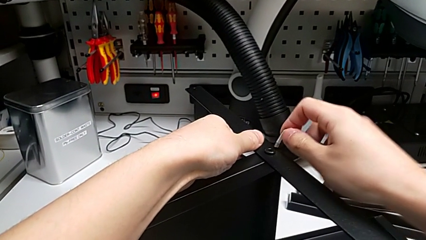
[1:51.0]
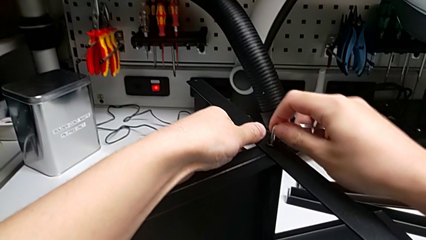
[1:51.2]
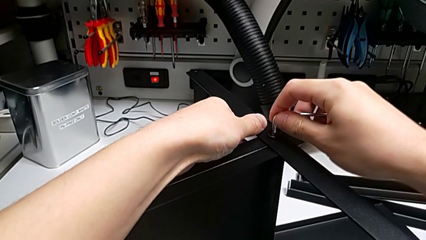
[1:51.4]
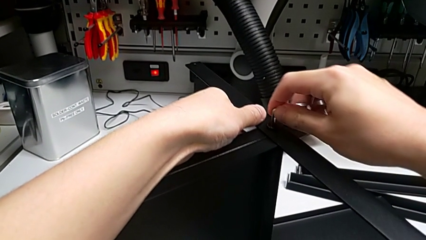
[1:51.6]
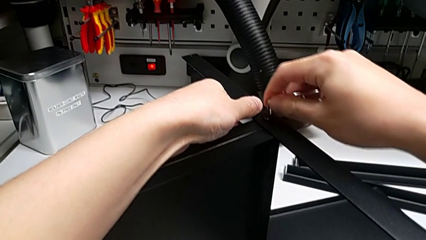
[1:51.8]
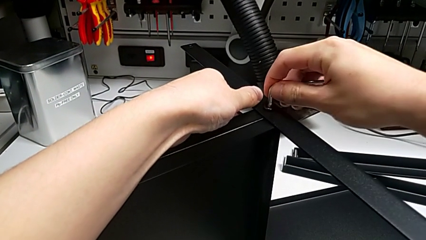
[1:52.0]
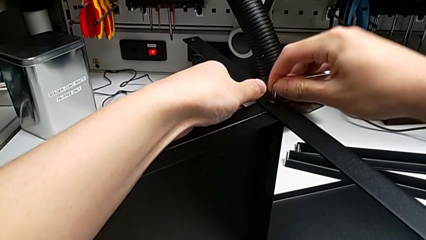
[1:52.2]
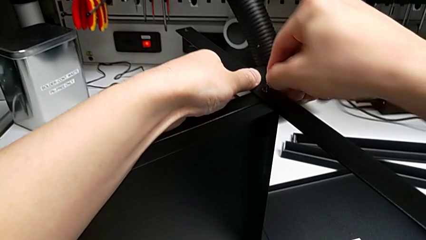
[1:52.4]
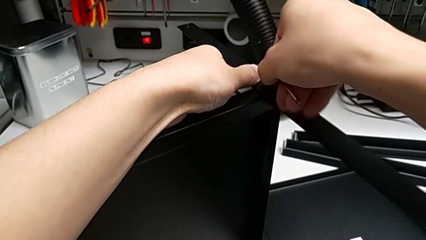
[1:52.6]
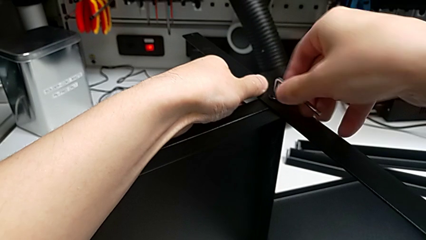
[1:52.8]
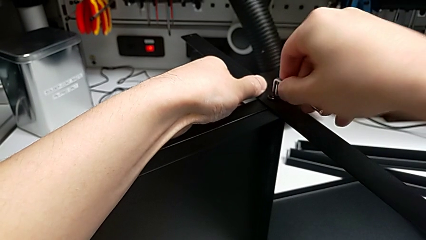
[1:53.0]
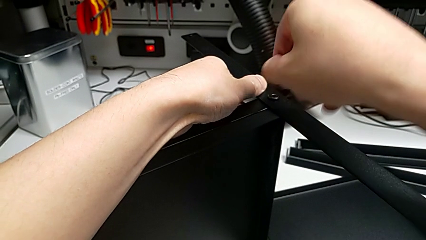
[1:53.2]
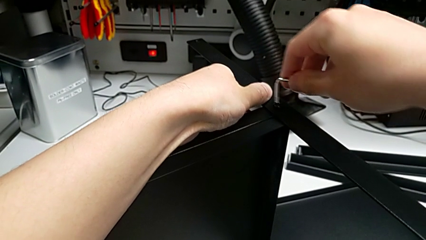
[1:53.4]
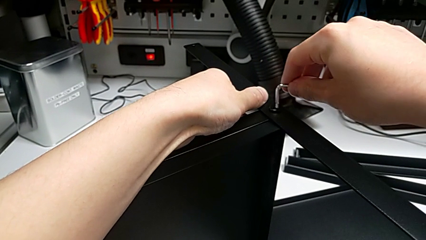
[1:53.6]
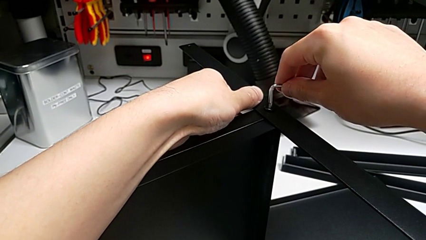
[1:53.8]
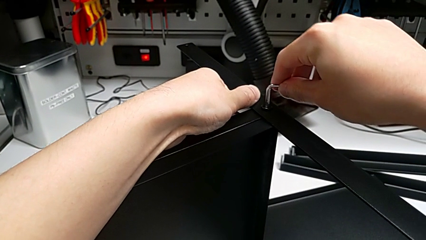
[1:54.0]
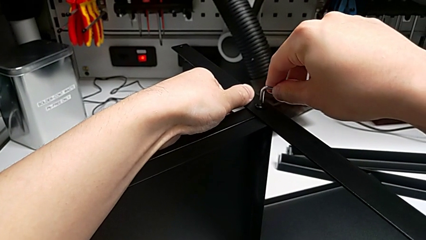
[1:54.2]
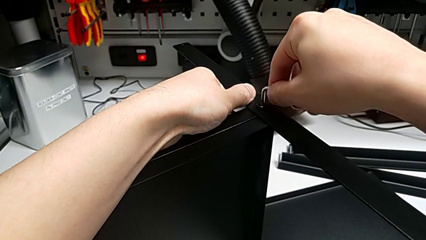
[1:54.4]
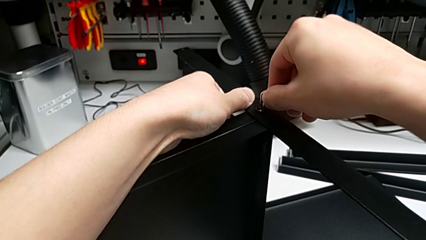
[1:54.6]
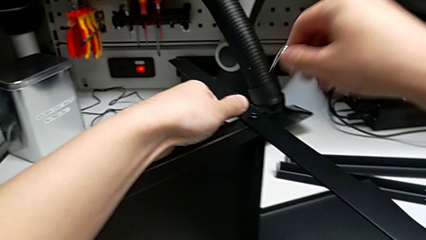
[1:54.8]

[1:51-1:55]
The camera wearer is screwing the first leg into place. They insert the Allen wrench, screw the first hex socket head and place the Allen wrench.

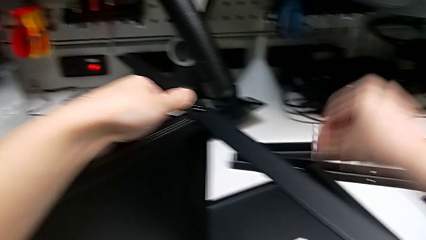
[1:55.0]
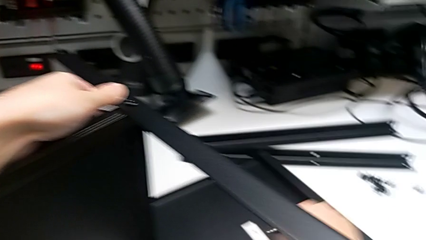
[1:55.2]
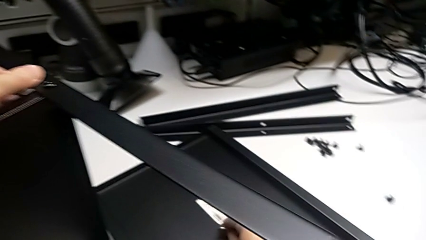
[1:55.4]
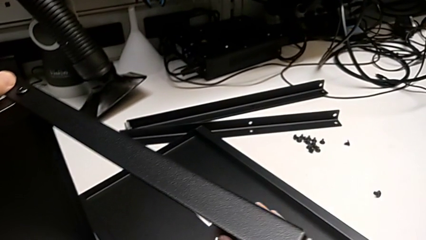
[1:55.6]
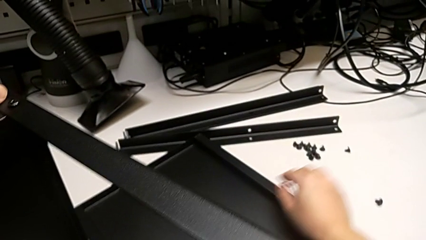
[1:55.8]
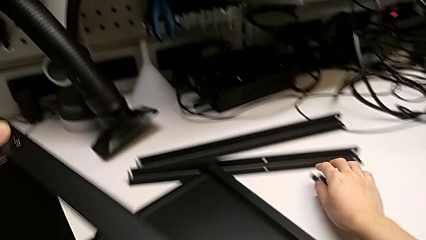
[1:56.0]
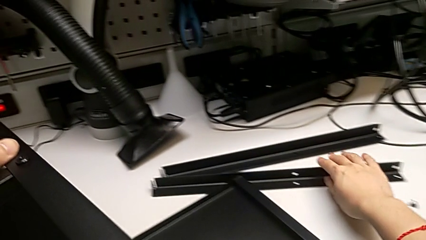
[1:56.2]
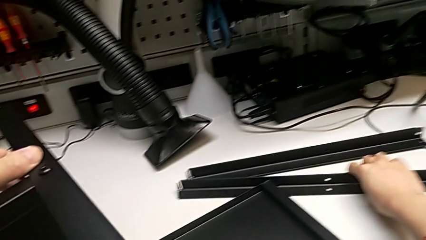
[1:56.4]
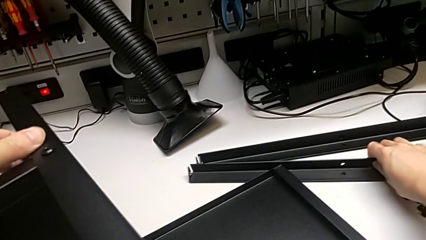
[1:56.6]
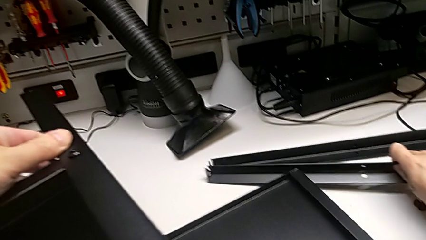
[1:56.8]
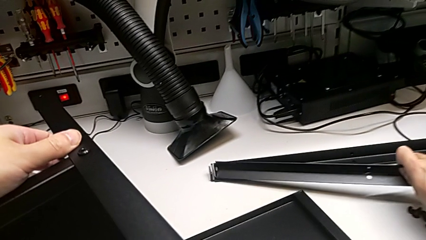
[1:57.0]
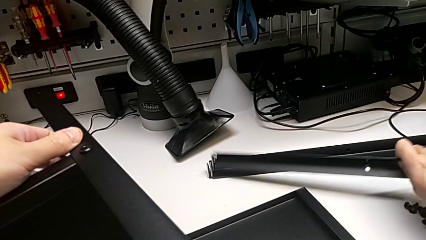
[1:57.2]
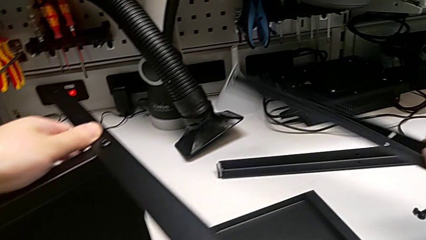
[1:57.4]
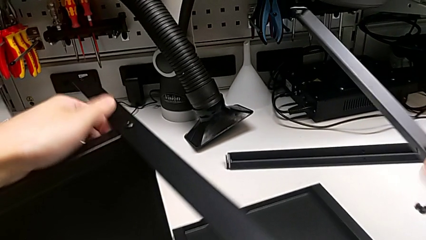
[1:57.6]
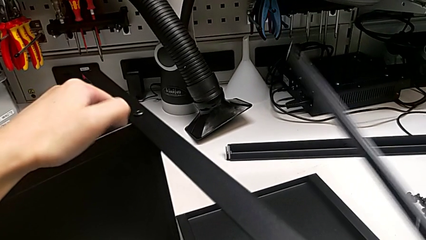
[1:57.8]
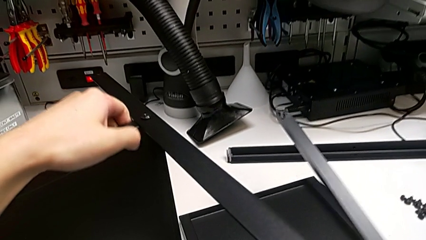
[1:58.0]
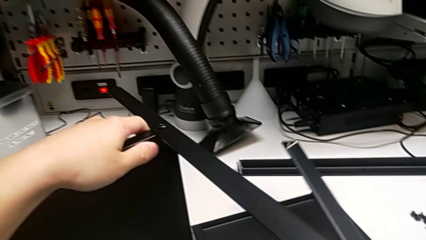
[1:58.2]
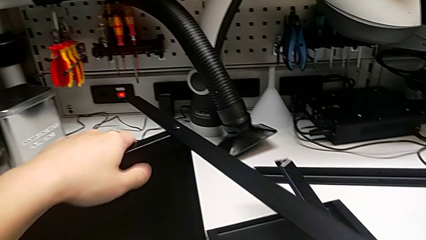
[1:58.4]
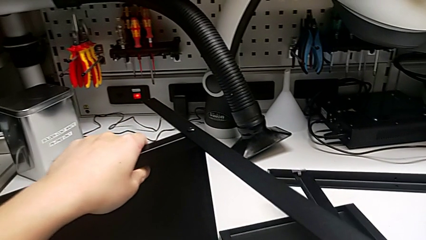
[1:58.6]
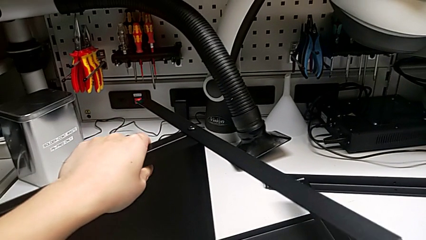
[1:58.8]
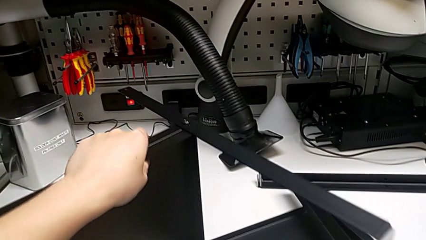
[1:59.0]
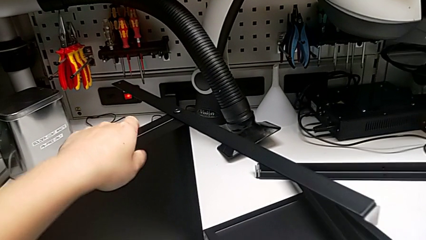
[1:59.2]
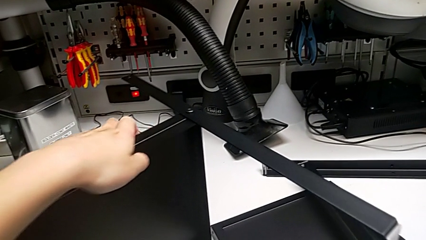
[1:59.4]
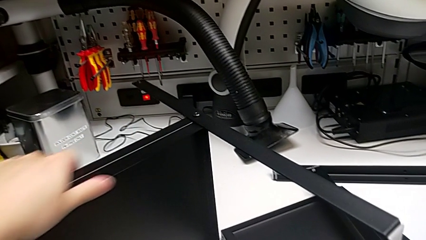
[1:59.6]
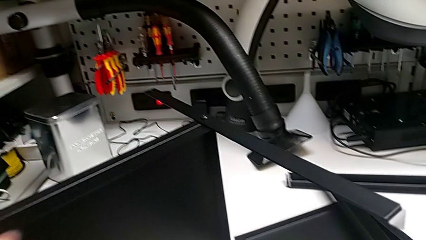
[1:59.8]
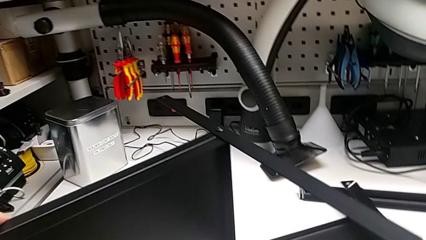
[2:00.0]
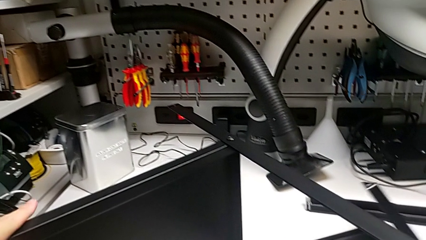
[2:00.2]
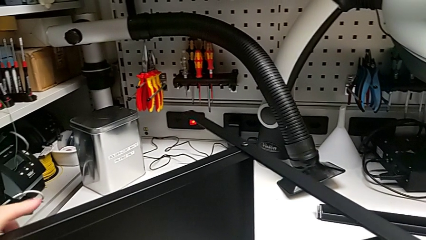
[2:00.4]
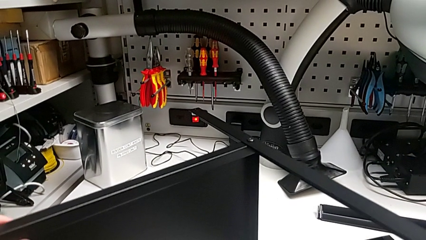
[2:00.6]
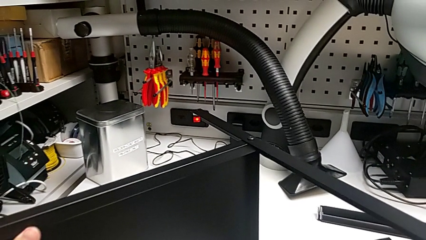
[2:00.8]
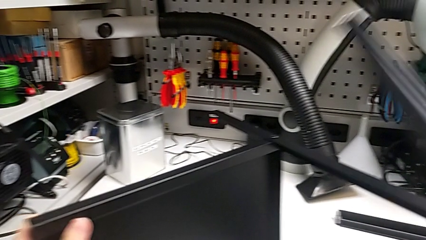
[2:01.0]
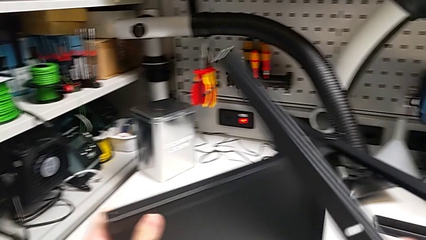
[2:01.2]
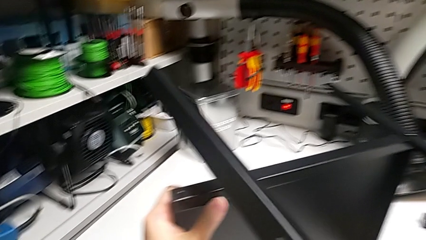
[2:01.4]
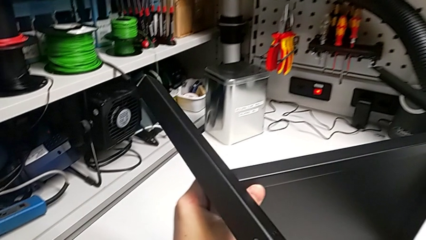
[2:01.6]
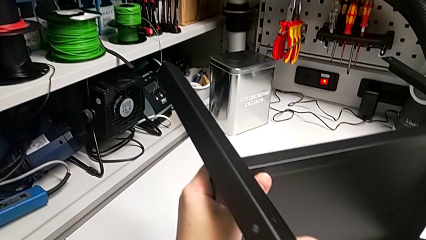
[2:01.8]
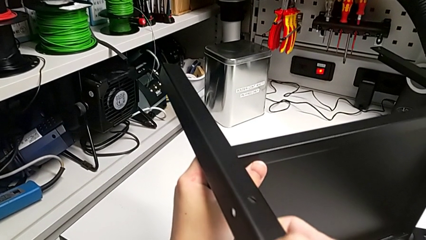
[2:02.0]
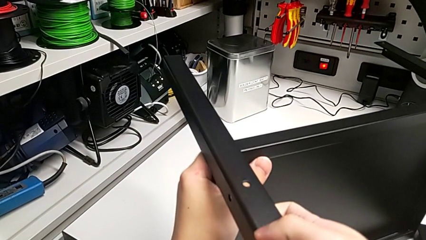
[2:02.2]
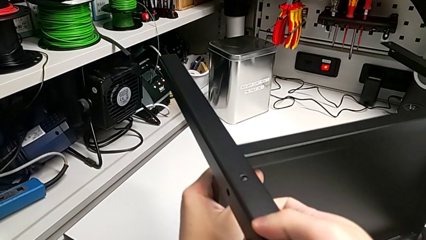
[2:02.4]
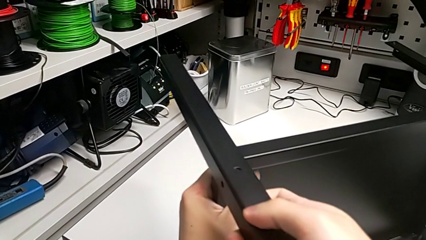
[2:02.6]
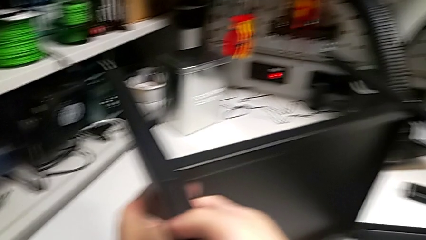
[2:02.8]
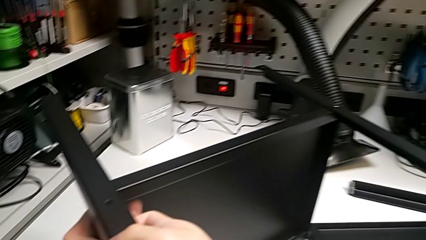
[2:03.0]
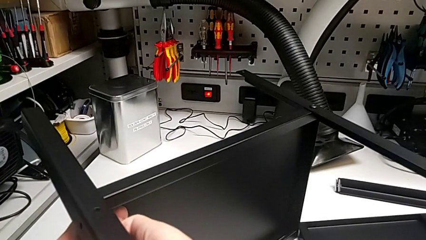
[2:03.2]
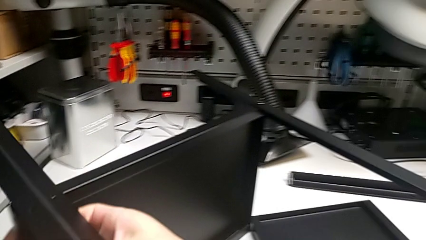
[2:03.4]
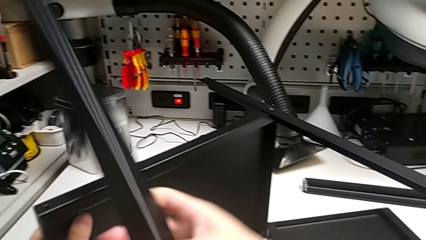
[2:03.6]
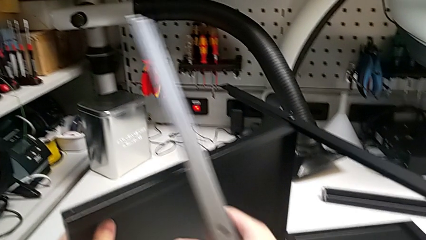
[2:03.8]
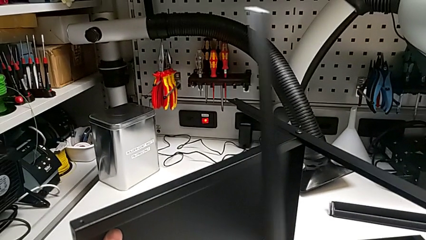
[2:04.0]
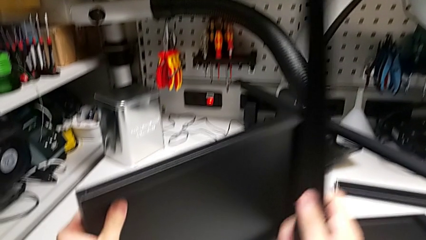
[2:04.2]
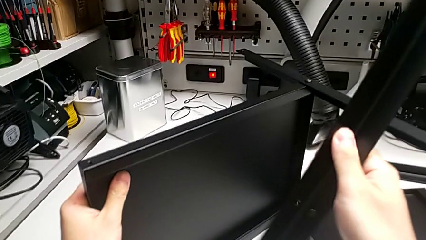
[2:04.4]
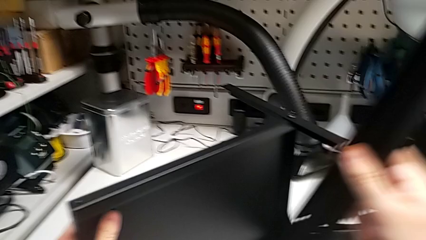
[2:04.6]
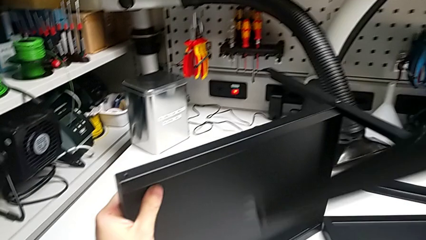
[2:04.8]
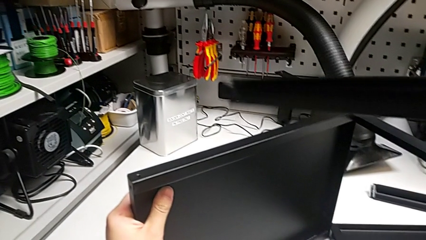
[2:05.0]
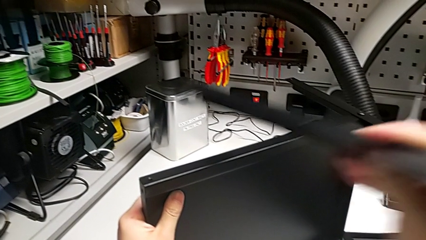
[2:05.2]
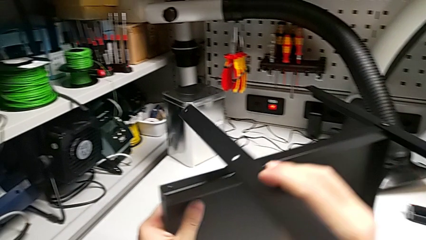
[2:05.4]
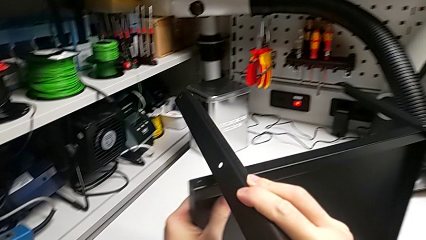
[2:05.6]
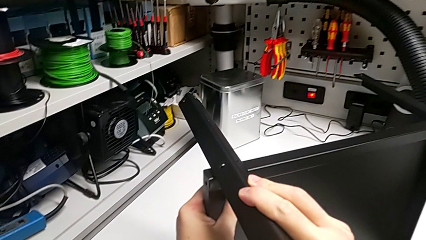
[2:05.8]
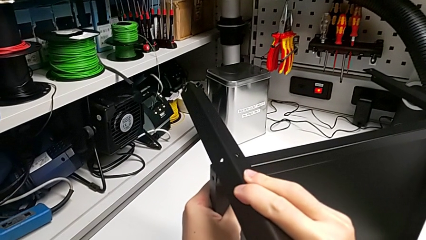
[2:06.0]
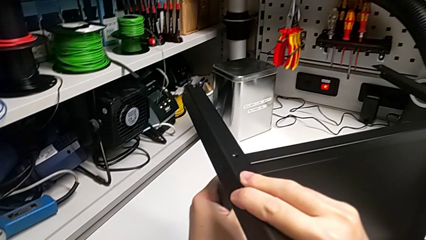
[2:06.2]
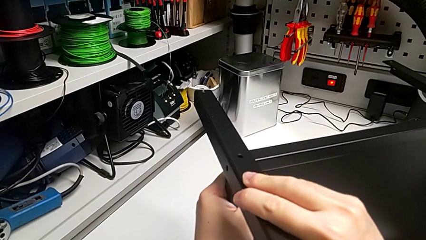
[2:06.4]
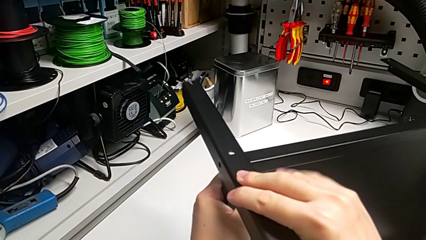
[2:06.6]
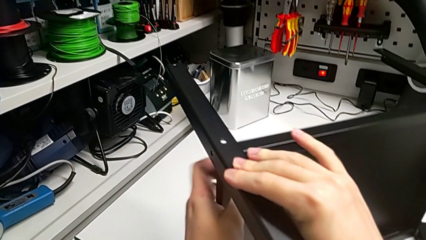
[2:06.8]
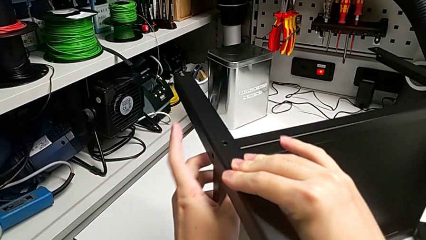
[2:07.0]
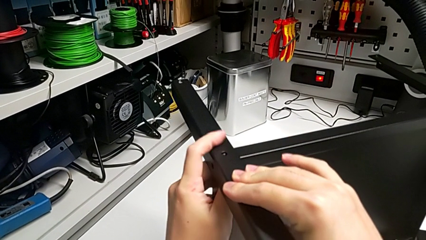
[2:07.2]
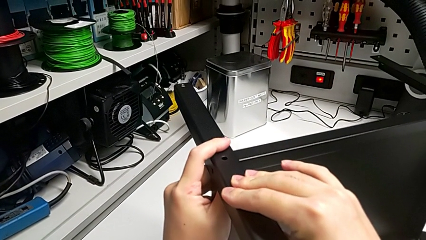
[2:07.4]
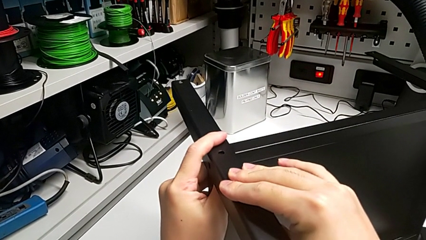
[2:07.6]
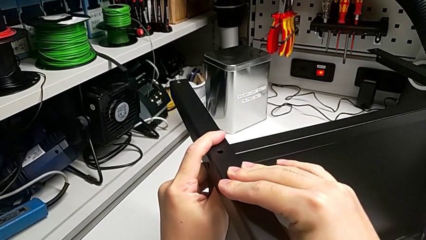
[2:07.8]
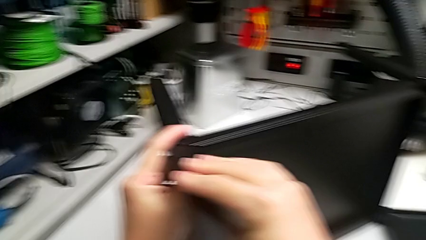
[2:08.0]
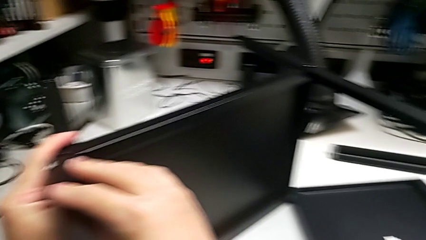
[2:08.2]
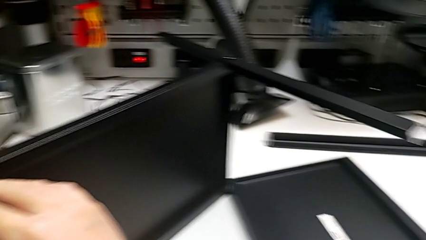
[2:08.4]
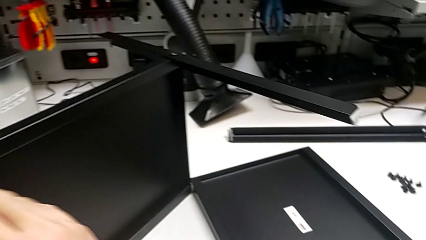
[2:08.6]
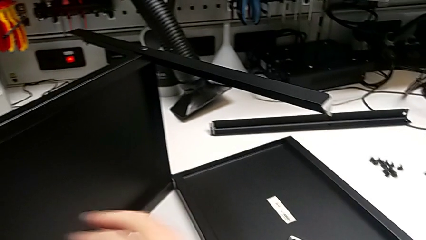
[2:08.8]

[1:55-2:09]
The camera wearer is screwing the second leg into place. They wrongly align the leg, rotate the second leg and align the second leg.
